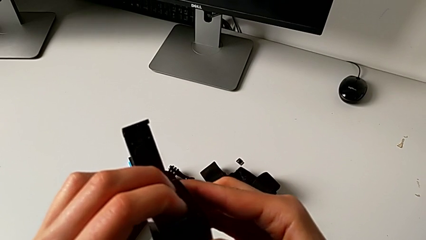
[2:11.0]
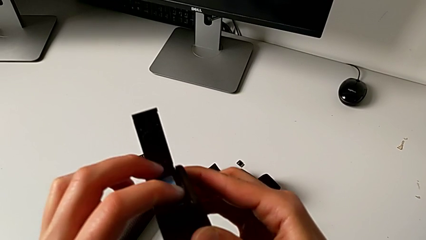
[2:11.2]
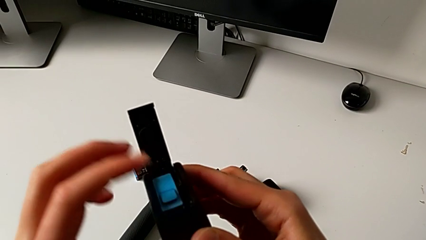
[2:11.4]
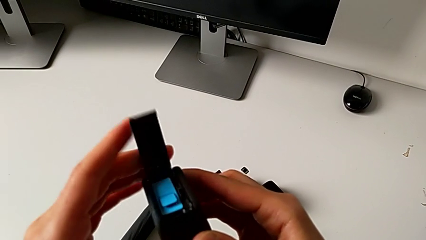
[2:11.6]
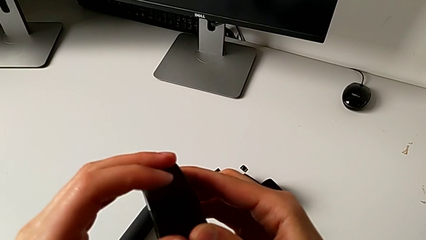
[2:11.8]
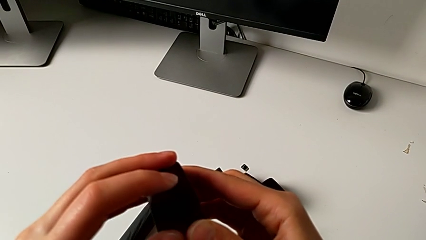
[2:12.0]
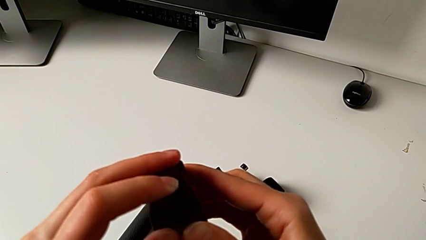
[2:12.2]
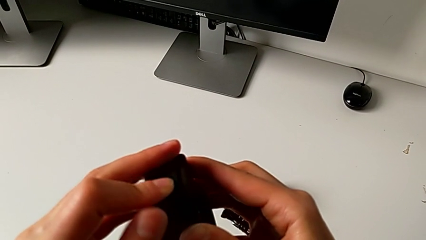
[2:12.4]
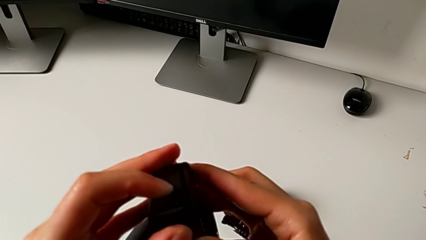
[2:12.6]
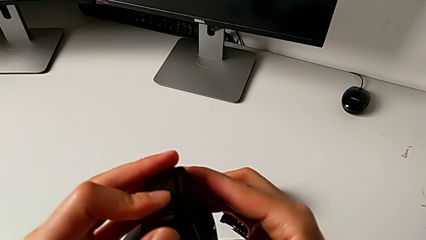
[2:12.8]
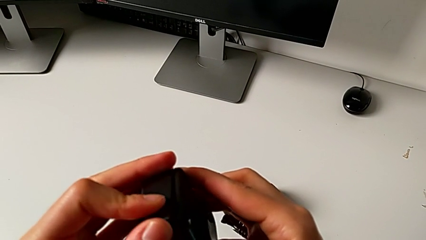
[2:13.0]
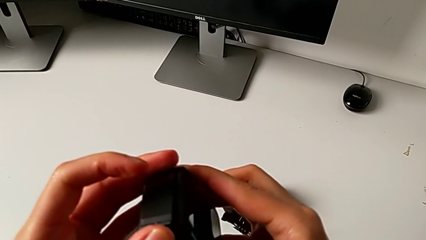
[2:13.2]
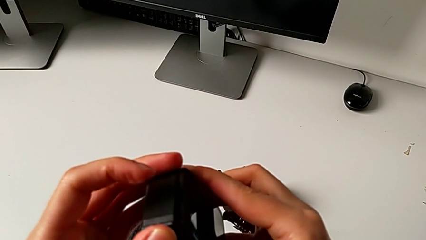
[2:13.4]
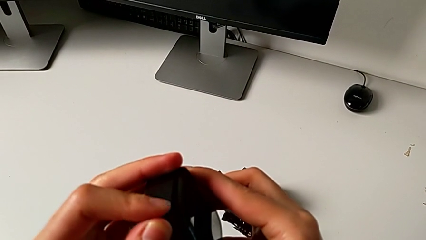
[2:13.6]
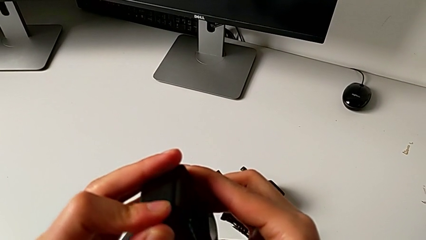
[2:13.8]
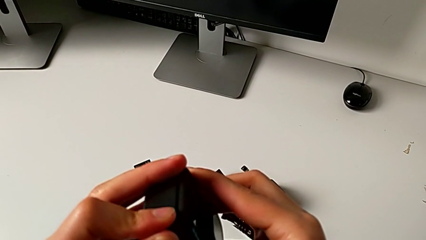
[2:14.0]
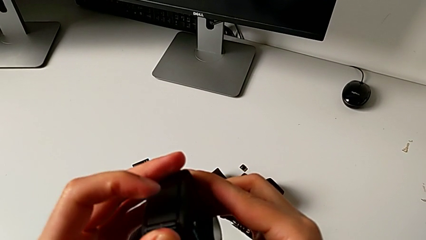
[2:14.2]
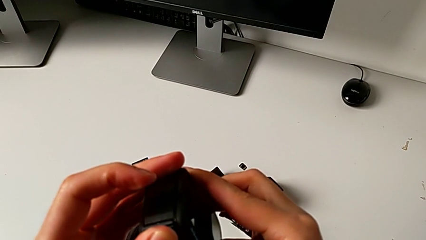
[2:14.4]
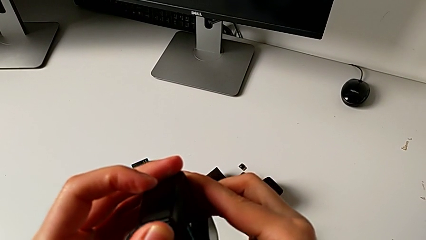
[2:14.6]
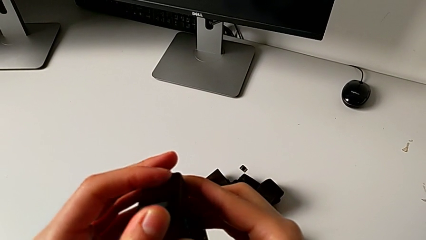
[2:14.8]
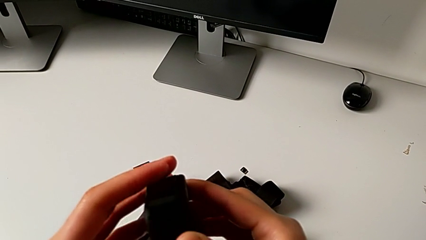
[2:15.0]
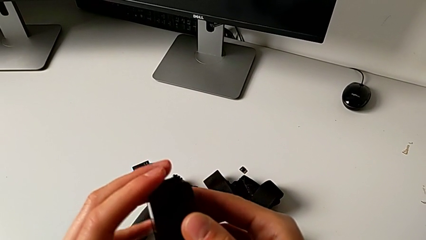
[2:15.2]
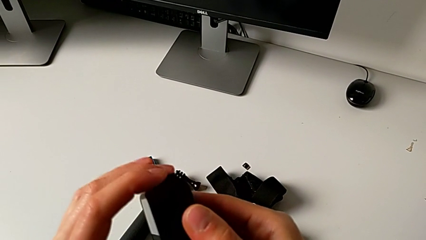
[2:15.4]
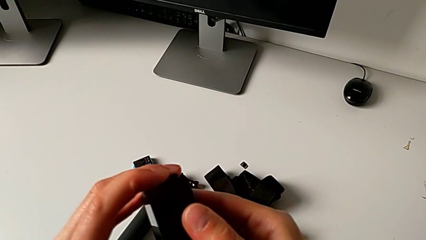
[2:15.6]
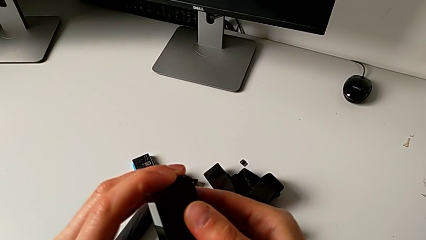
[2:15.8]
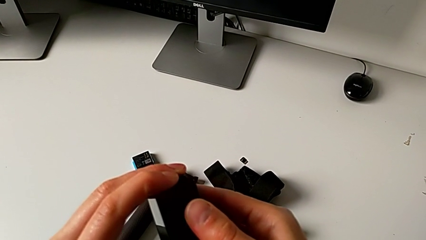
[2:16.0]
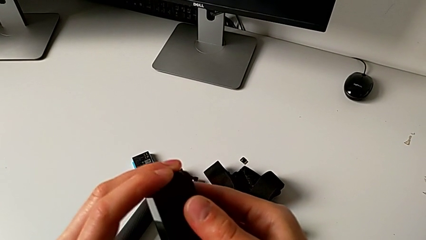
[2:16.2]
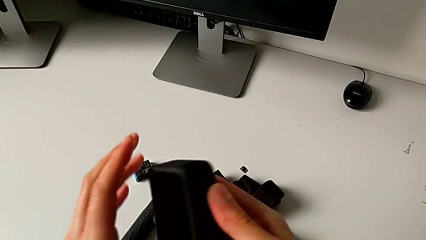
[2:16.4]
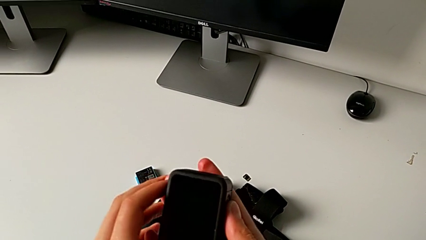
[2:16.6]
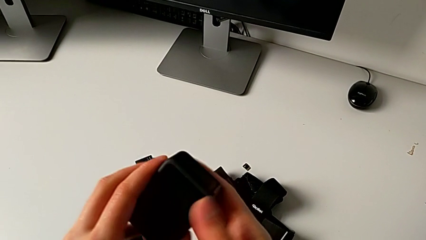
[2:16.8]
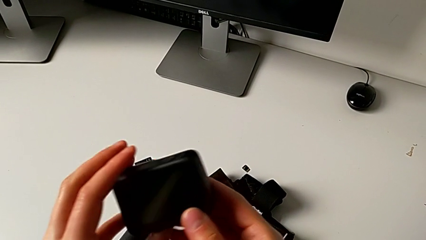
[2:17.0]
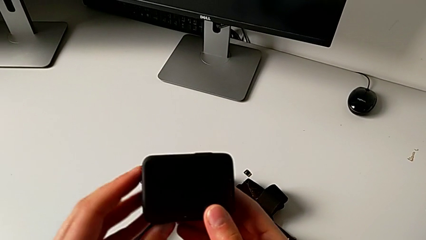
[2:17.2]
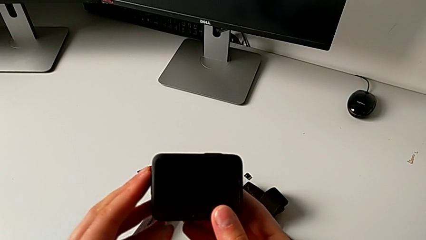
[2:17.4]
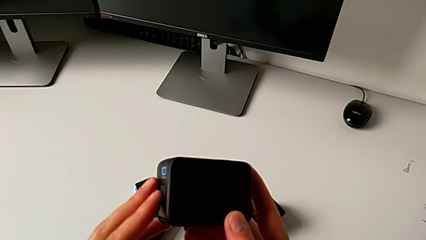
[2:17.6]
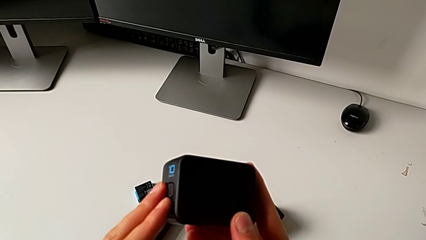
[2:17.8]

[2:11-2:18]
The camera wearer is changing the SD card. They close the battery door.

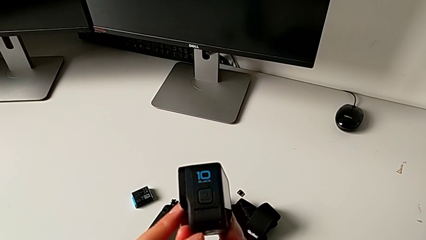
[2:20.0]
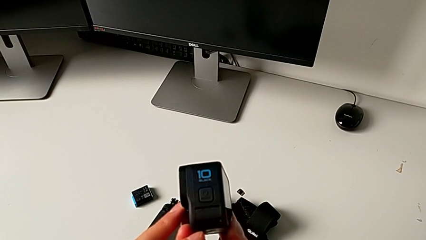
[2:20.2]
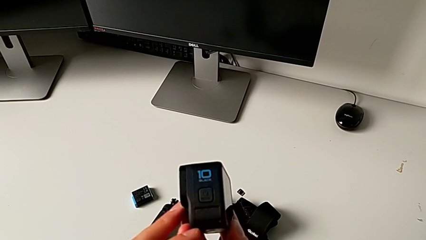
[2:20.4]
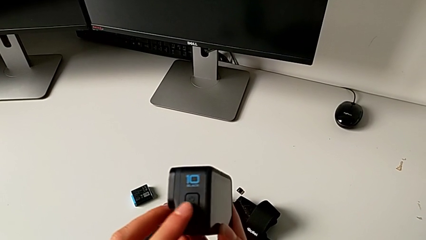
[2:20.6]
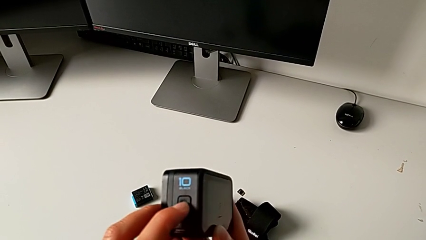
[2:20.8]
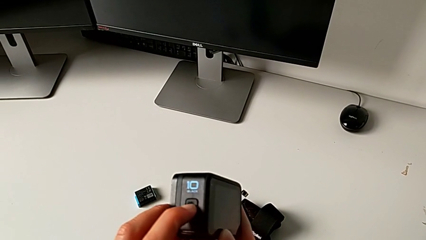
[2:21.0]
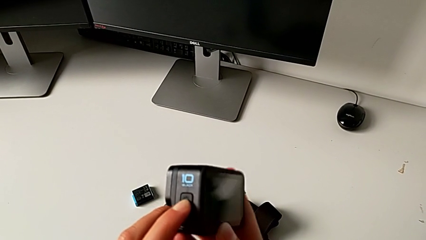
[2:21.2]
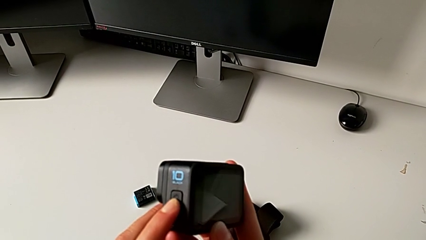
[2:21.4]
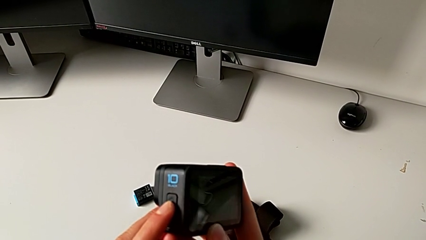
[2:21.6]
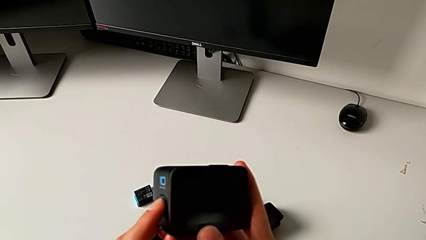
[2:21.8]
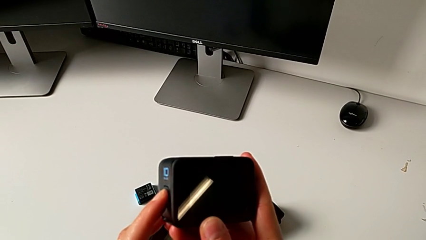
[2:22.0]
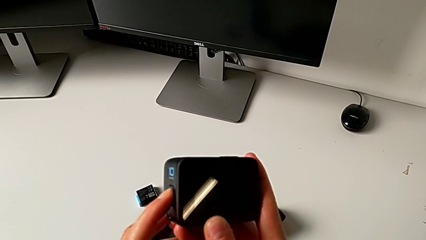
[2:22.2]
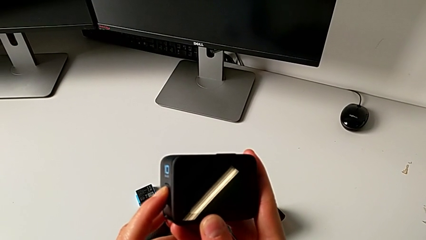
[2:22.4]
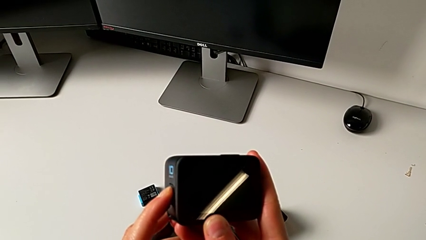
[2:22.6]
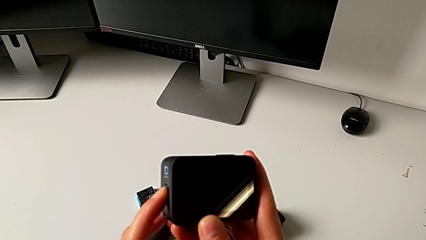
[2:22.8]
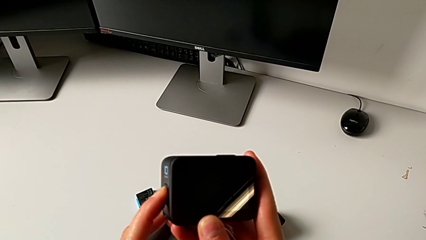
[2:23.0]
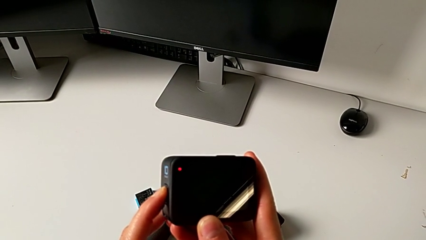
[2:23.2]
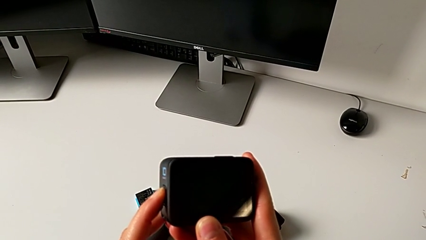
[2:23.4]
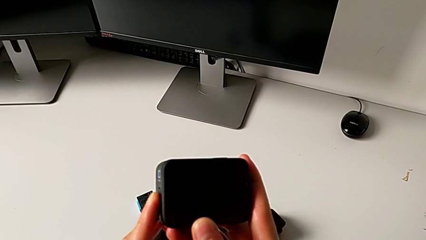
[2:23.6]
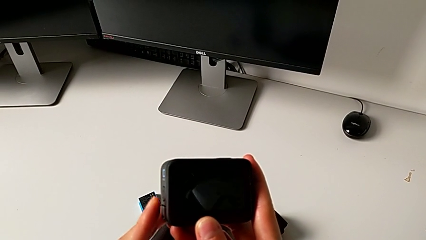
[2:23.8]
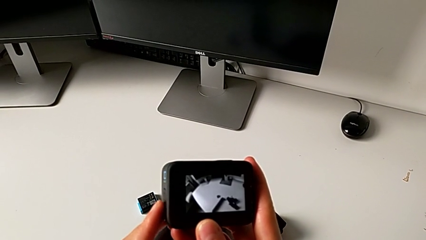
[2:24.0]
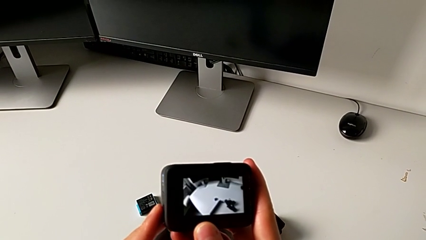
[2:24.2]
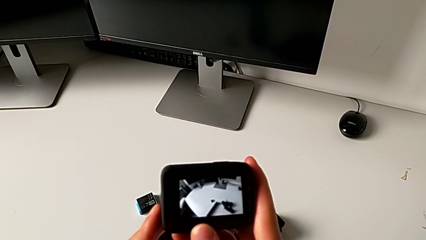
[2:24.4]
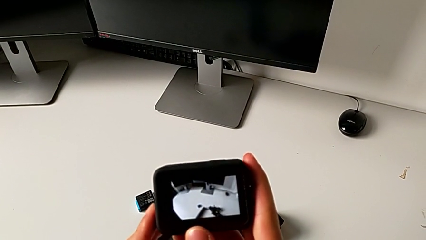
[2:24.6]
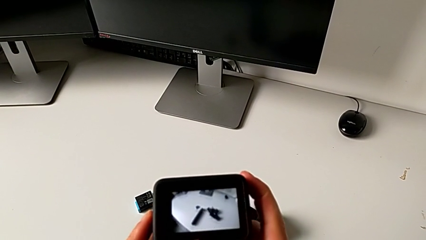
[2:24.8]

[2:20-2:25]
The camera wearer turns on their GoPro. They press the button twice.

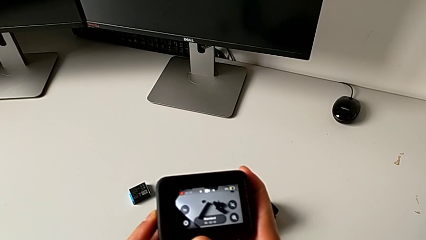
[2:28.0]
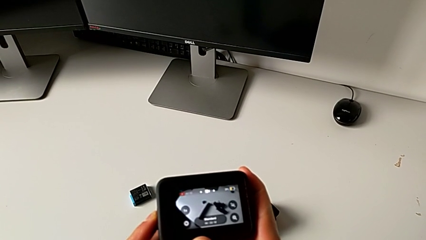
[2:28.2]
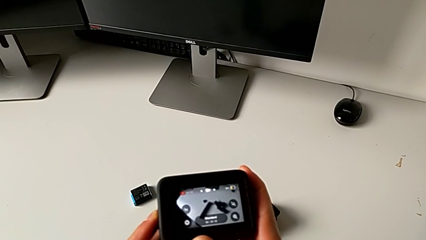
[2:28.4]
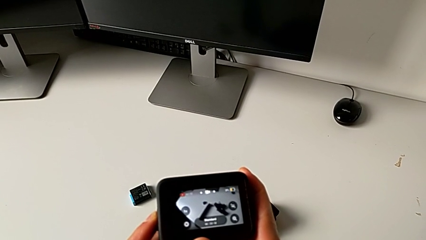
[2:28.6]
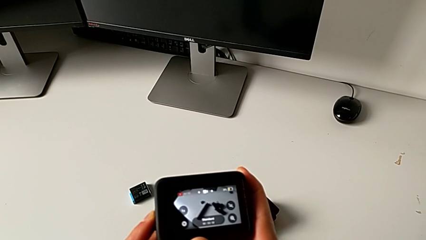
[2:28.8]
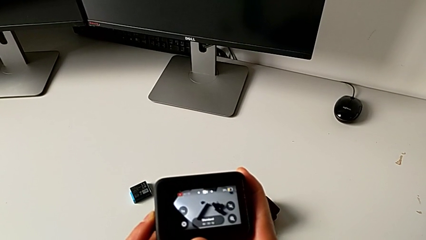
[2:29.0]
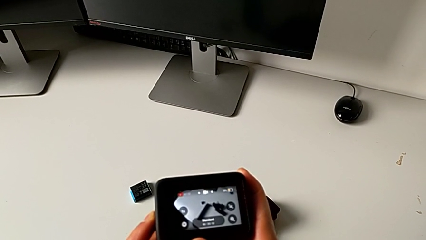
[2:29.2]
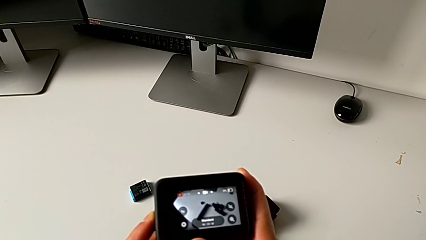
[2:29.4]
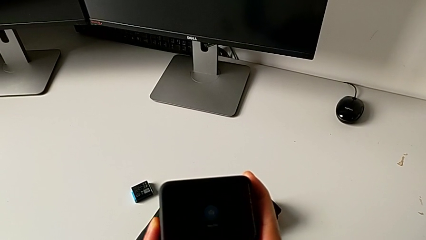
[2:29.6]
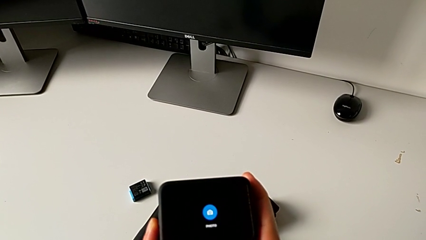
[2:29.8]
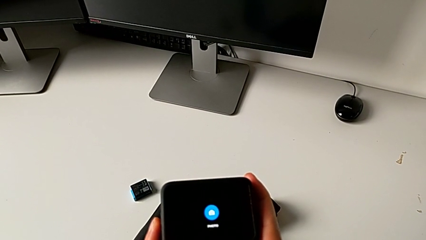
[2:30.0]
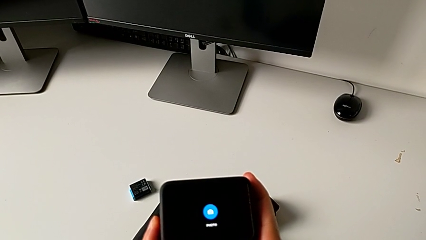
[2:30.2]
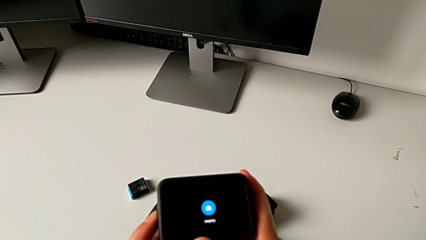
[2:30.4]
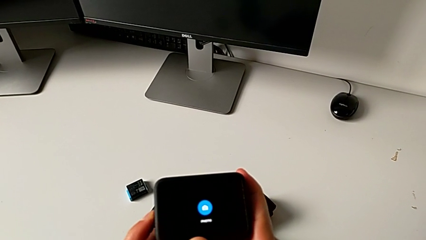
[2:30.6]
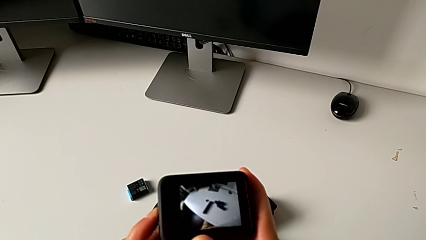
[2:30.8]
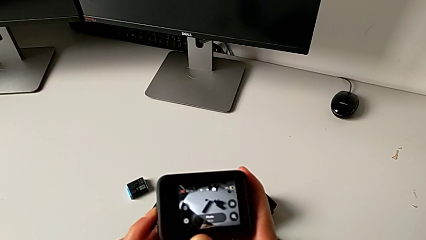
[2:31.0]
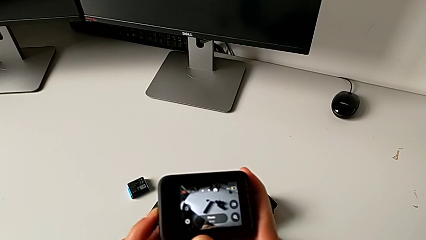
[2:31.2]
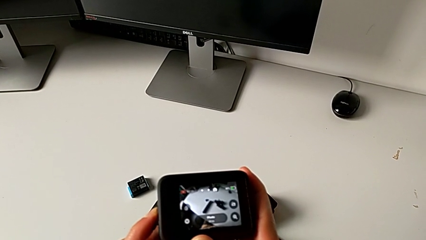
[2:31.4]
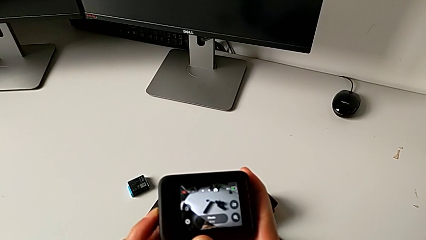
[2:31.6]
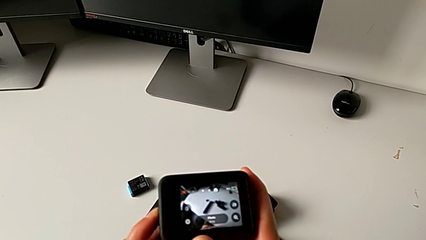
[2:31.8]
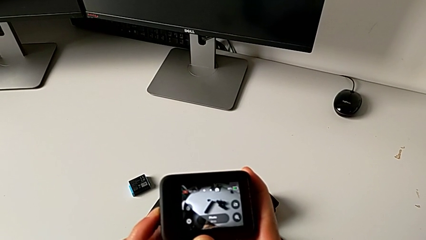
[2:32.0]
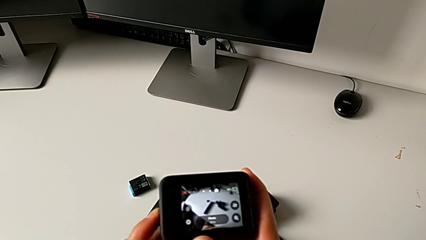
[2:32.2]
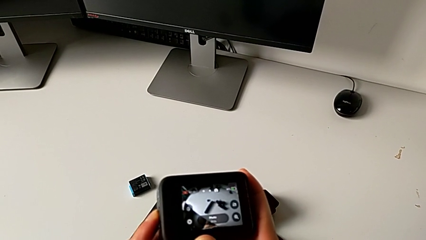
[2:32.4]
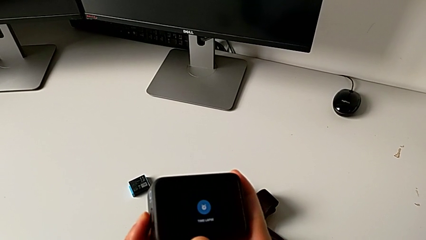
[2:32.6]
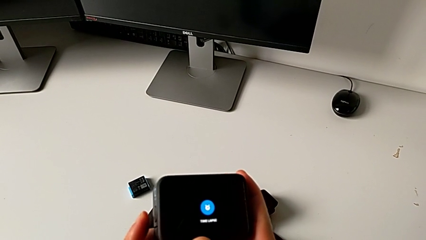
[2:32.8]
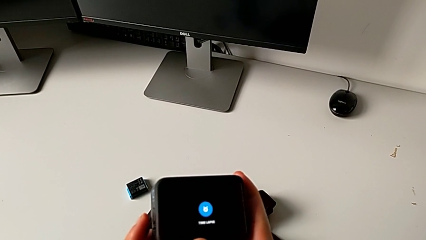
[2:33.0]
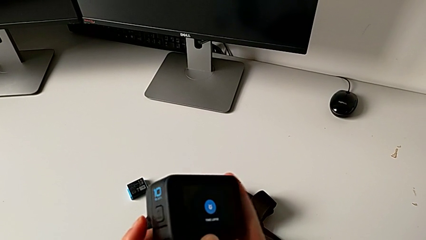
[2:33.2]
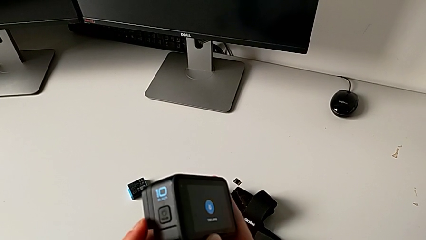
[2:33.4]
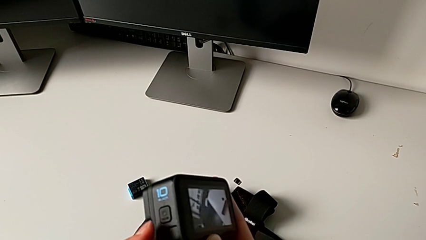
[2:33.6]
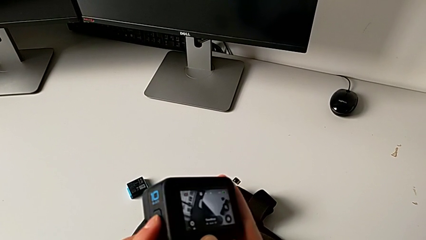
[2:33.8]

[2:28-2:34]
The camera wearer is turning off their GoPro. They press the button twice.
